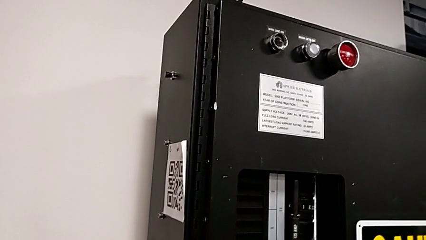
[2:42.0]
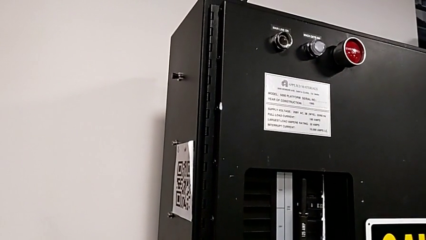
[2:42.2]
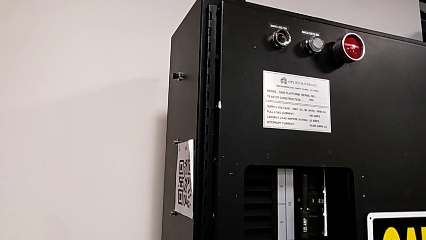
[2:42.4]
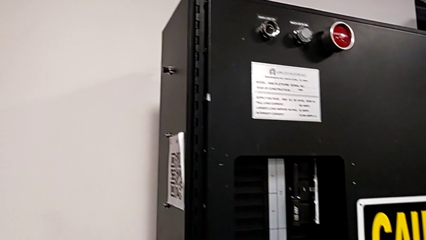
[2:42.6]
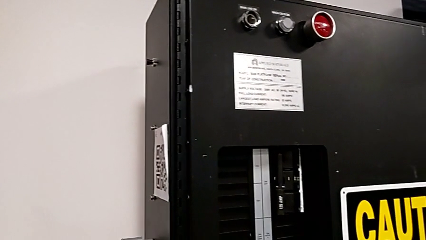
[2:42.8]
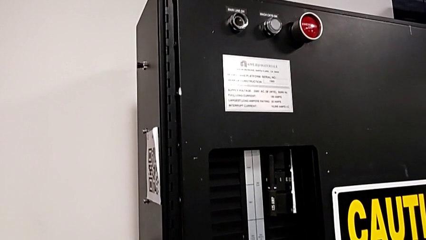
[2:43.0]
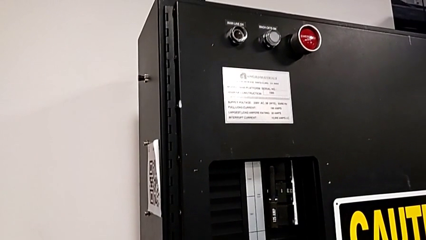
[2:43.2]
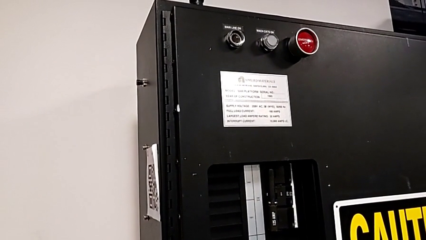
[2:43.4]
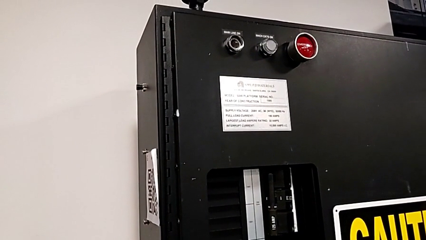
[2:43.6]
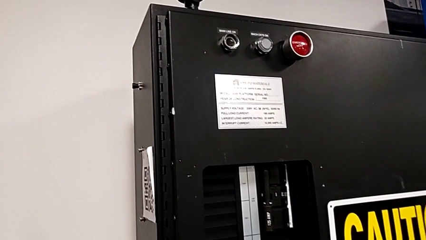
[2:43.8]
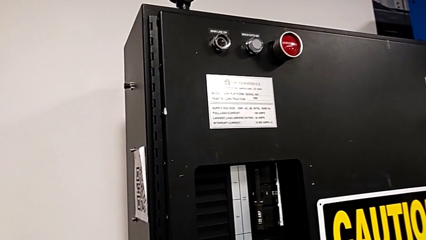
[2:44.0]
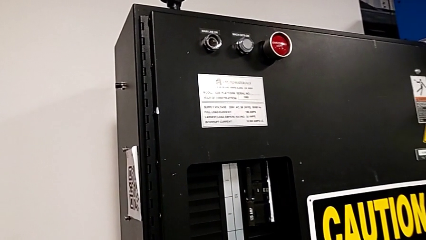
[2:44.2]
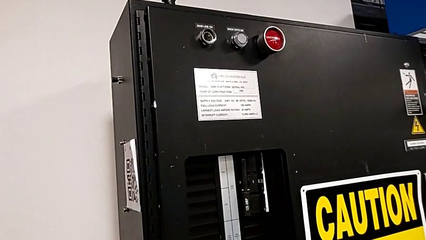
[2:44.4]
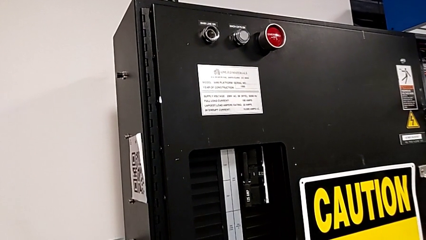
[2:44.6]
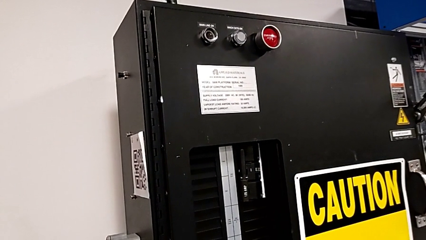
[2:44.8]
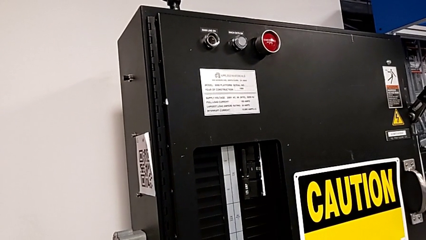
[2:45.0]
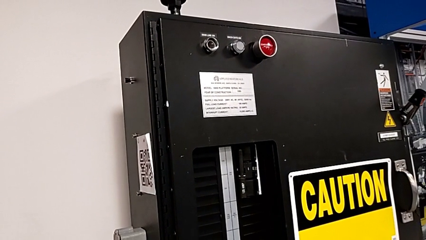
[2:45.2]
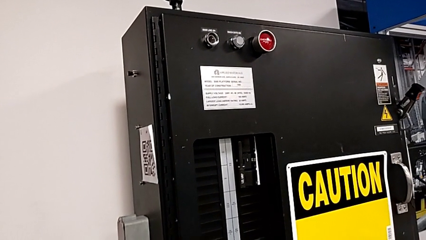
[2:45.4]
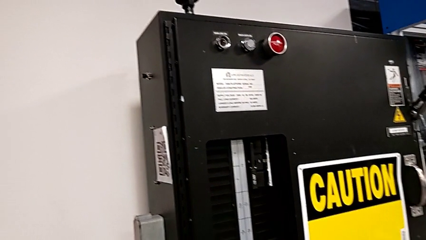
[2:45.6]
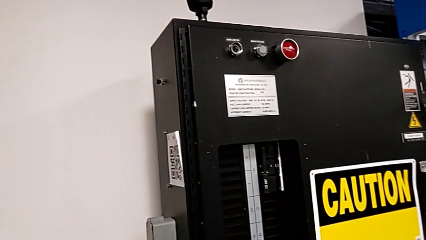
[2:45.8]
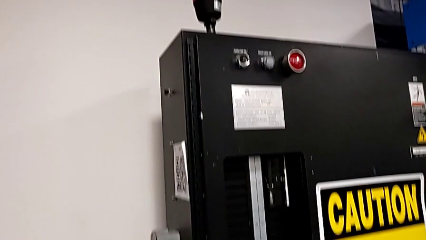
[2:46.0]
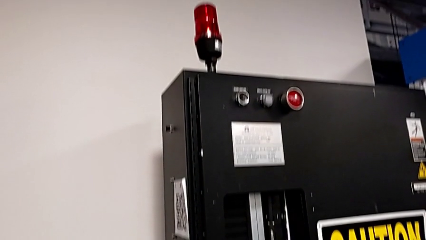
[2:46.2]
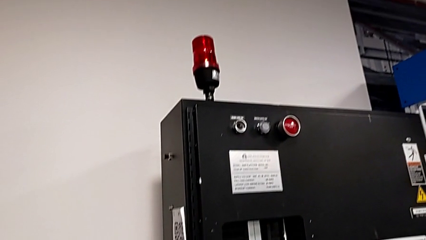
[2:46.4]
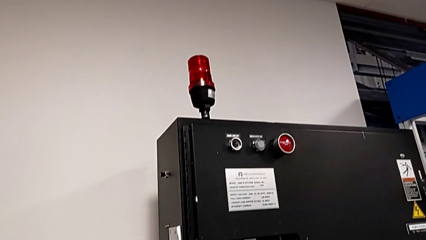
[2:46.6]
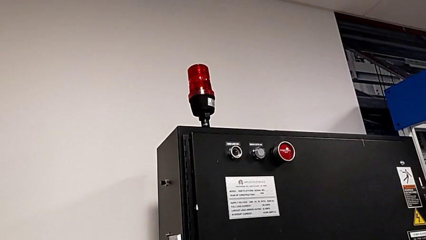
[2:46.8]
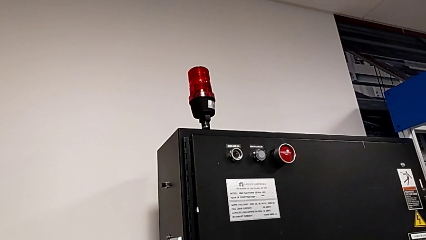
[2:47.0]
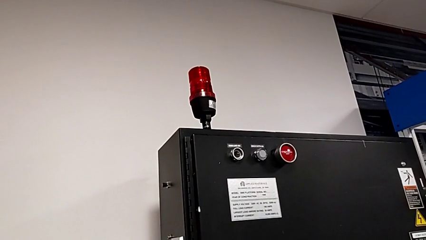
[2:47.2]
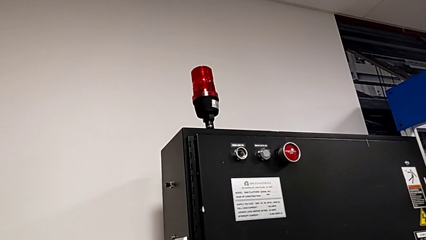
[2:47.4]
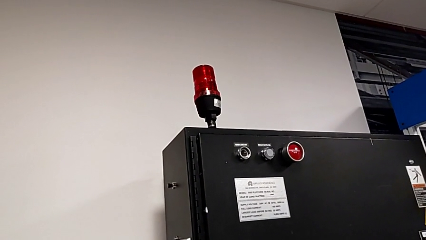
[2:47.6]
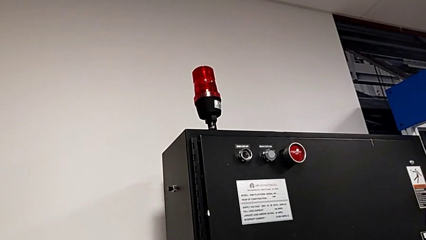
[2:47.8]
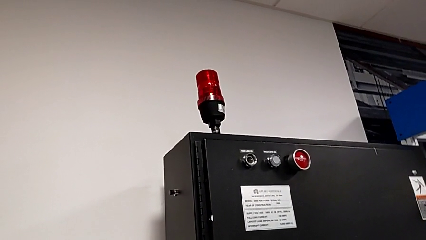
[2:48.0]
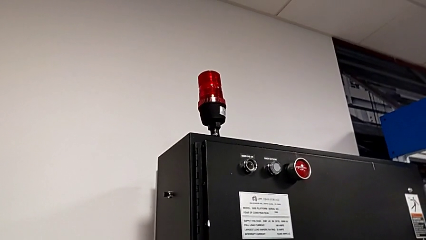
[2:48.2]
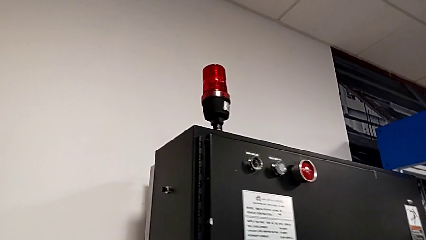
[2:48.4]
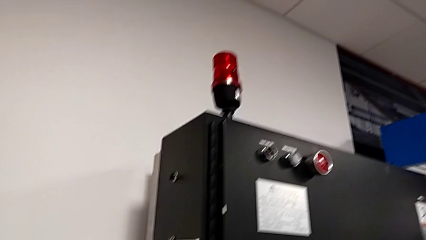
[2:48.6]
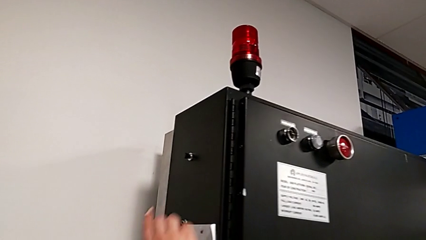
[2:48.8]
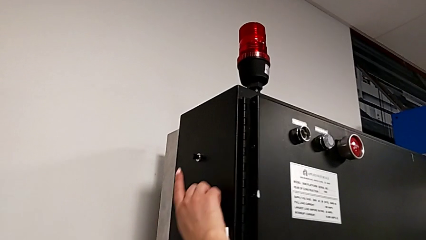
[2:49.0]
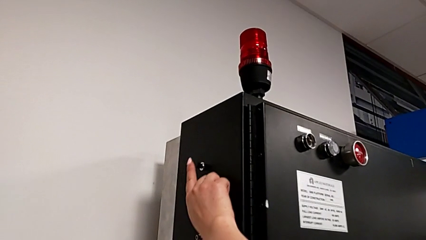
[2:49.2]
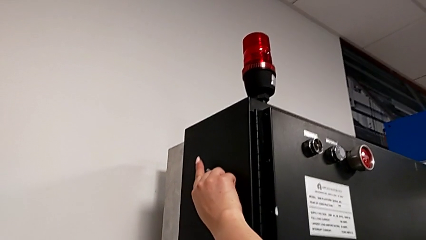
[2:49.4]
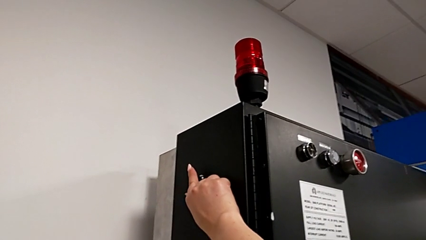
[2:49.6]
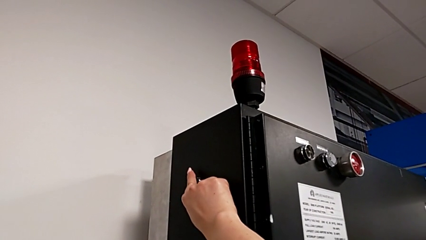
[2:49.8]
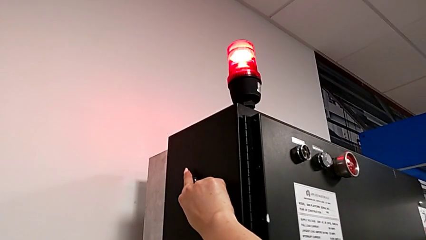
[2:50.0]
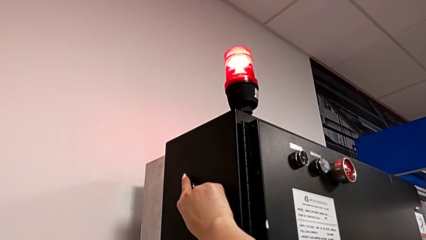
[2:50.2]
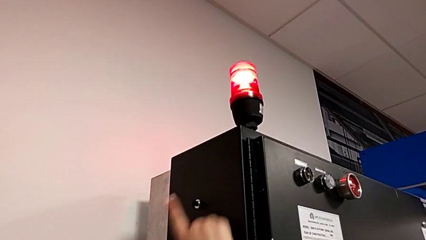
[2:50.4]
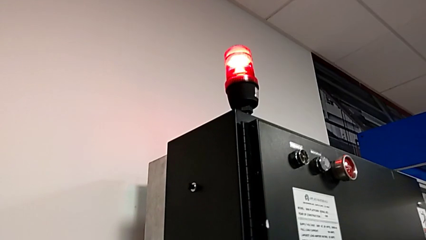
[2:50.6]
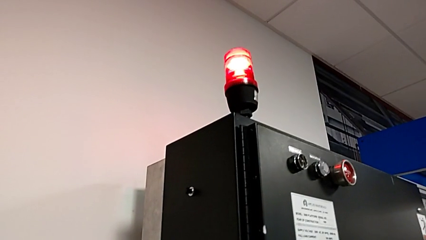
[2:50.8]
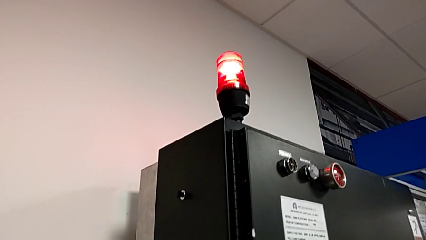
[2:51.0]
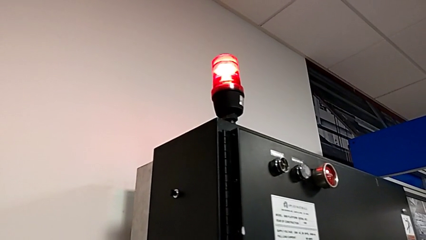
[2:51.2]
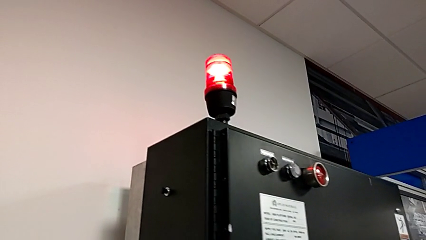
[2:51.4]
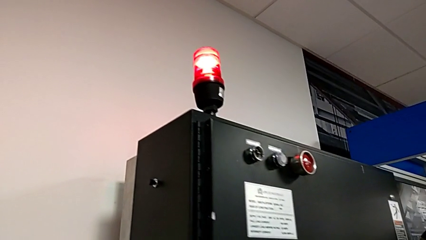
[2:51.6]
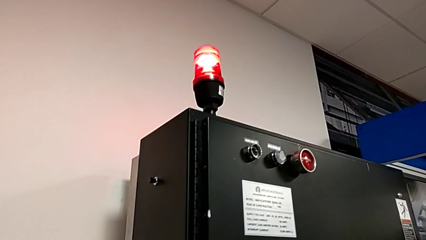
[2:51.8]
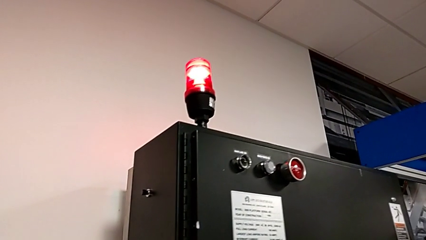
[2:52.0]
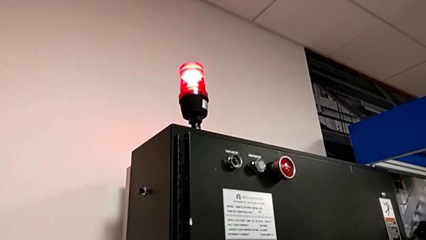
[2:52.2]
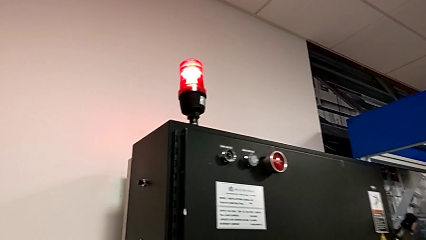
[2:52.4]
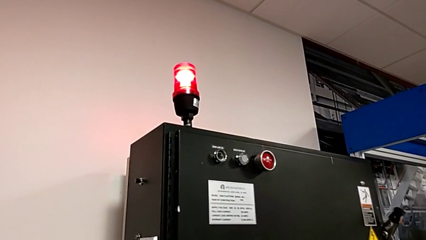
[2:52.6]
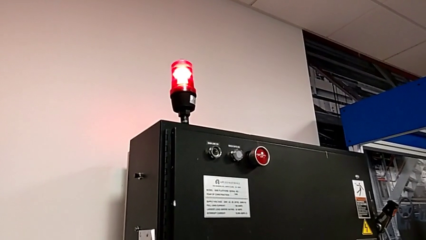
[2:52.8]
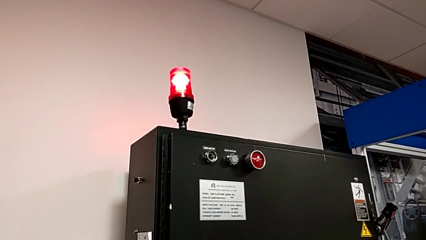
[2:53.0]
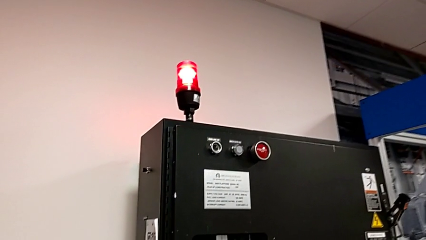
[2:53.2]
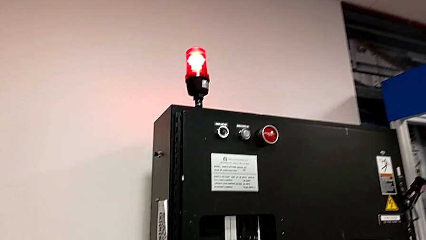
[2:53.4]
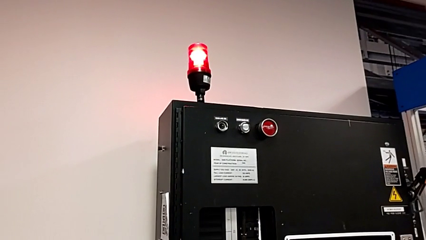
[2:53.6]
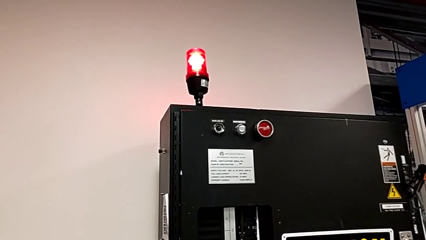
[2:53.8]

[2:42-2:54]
The camera wearer is turning on the circuit breaker. They press the reset button.
